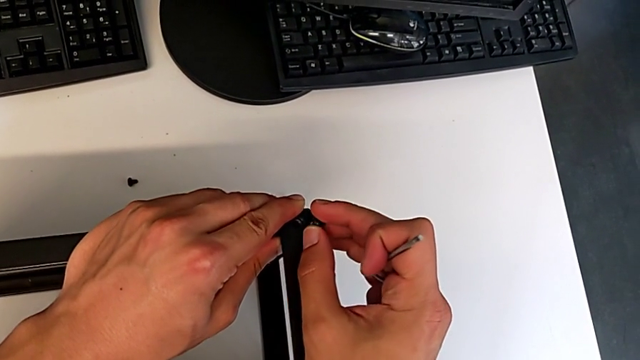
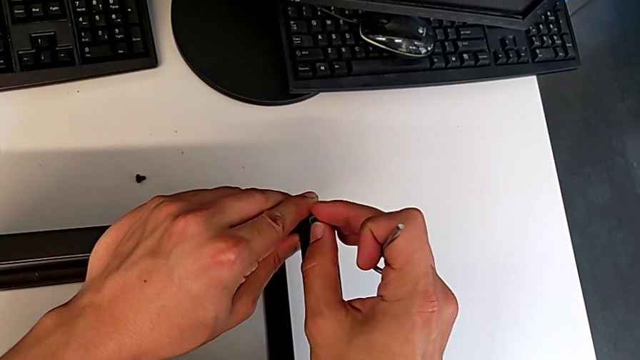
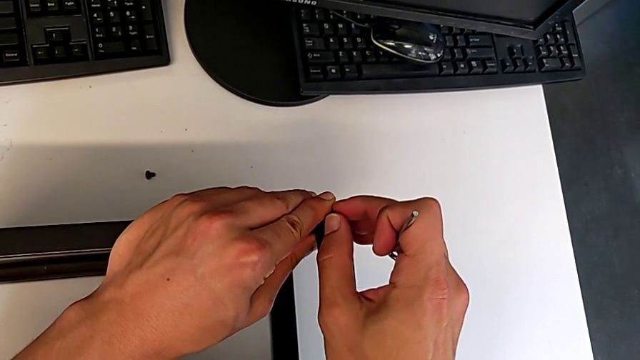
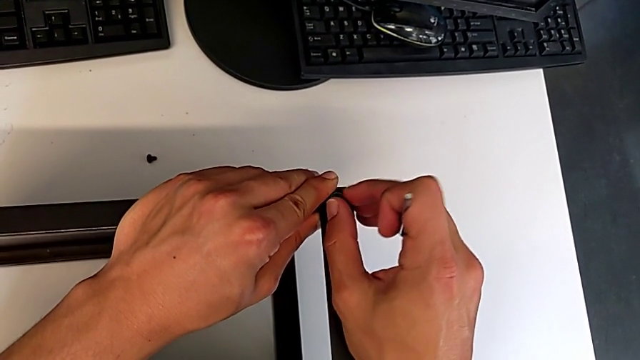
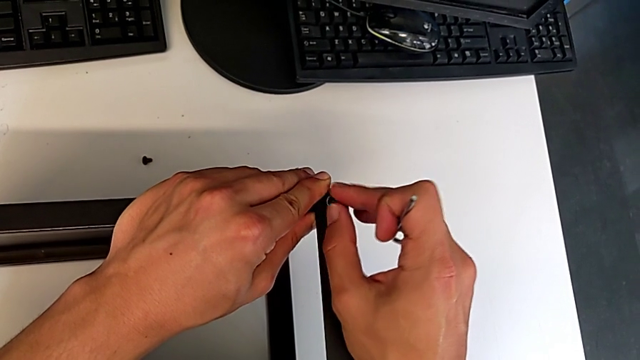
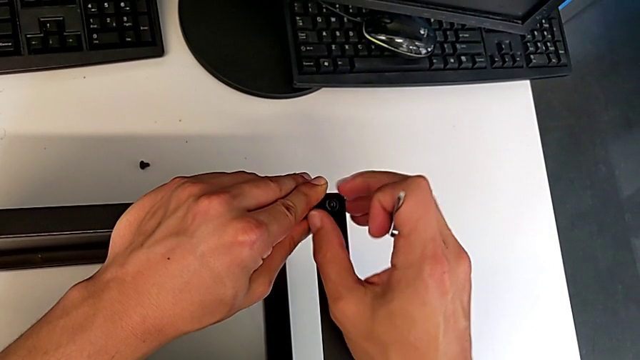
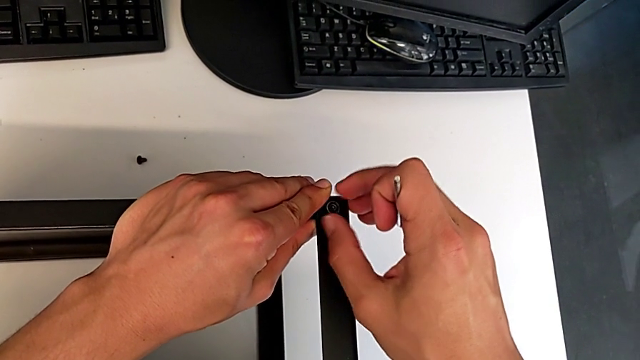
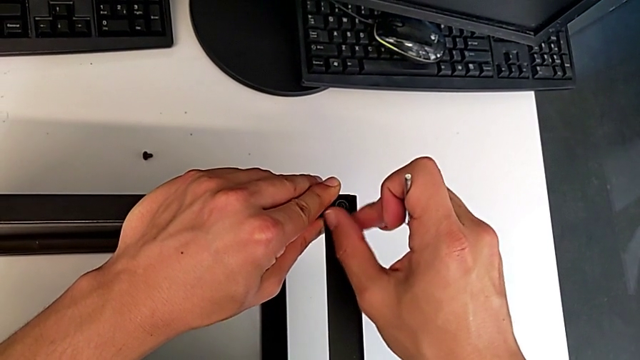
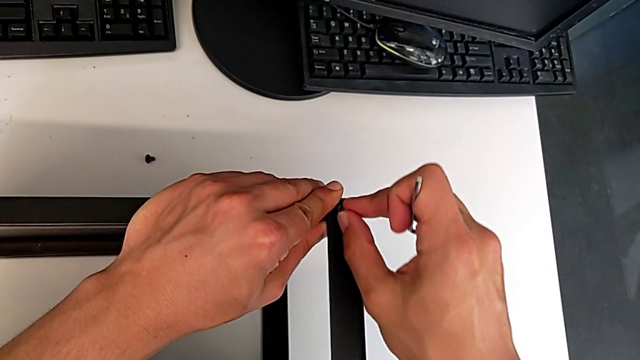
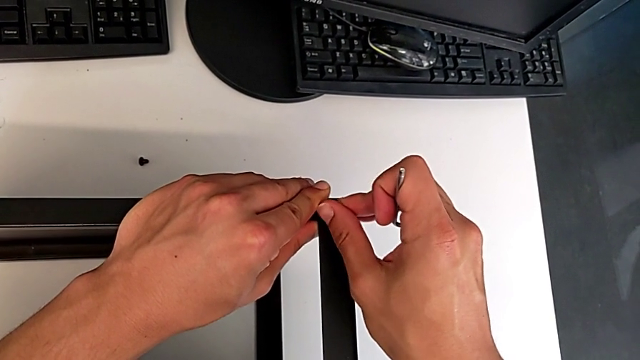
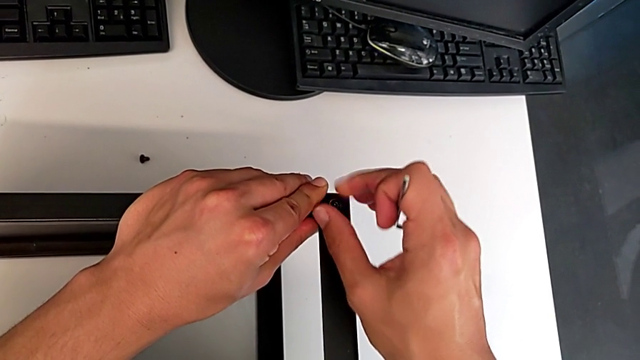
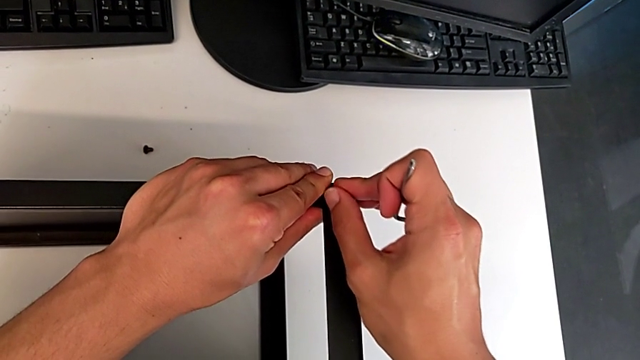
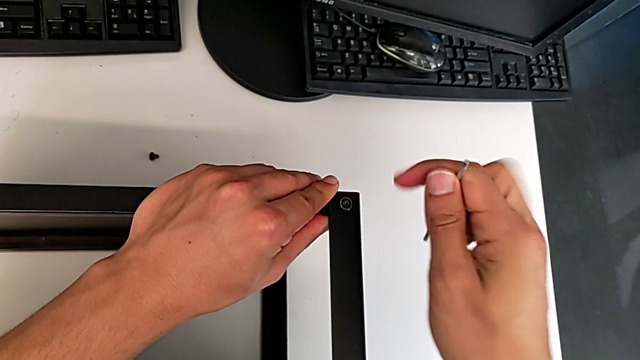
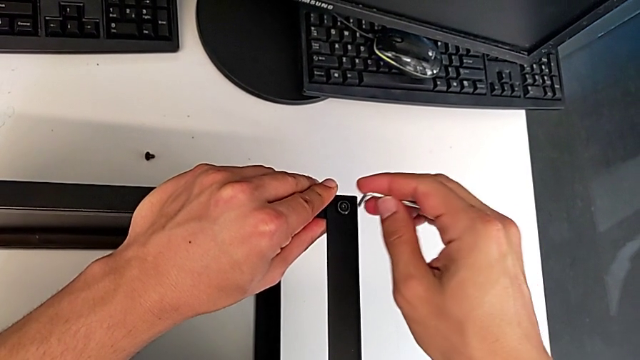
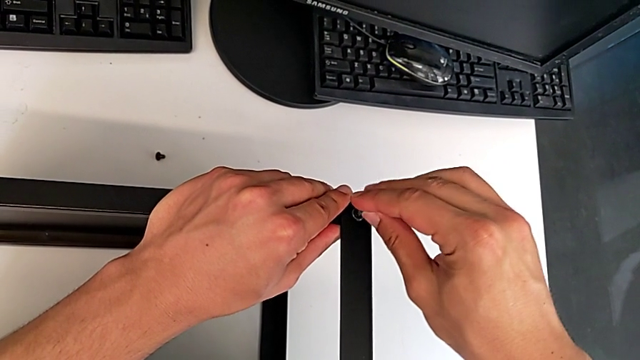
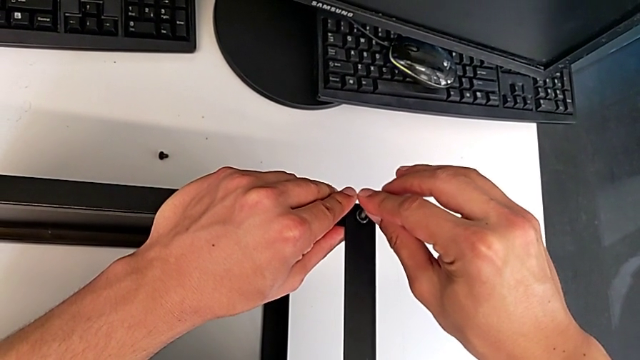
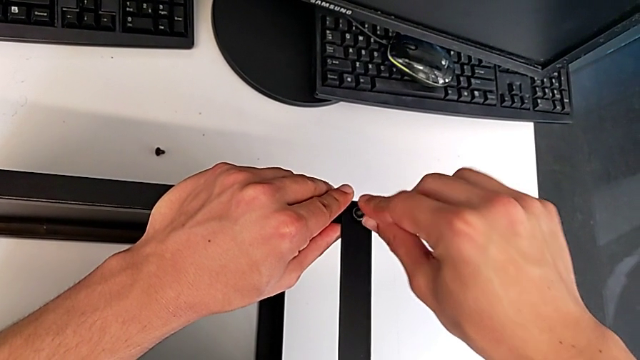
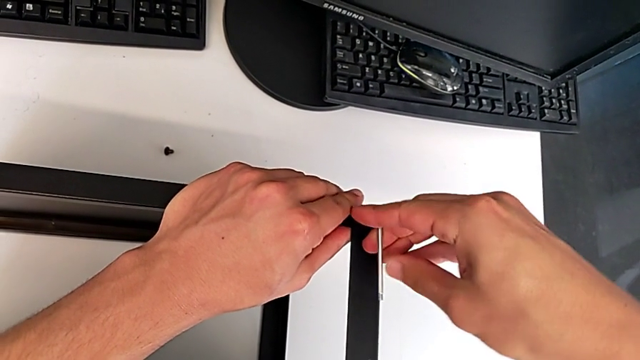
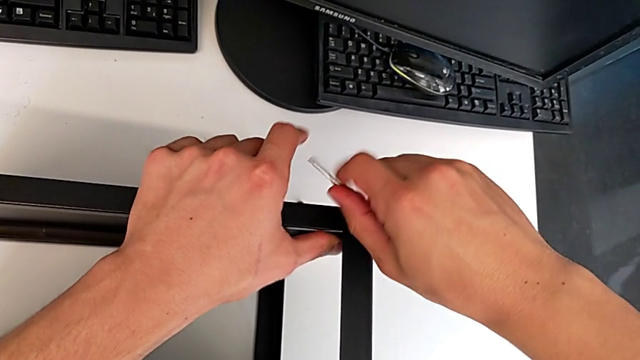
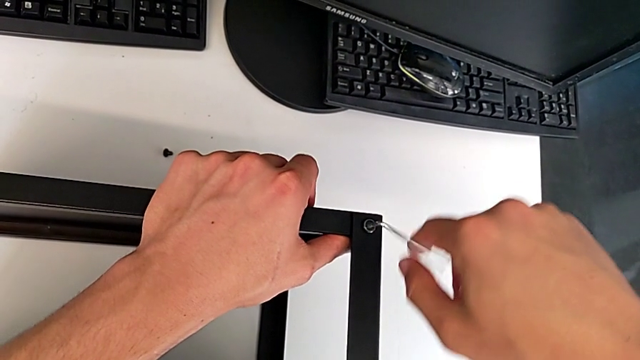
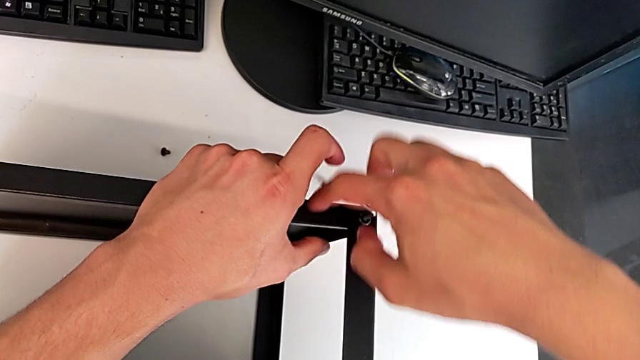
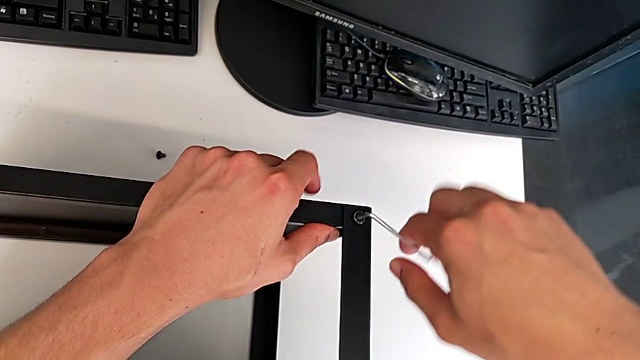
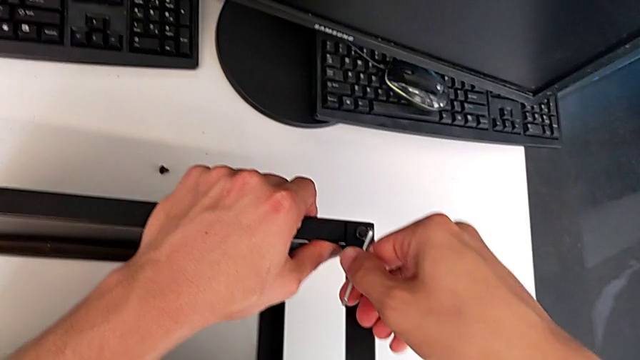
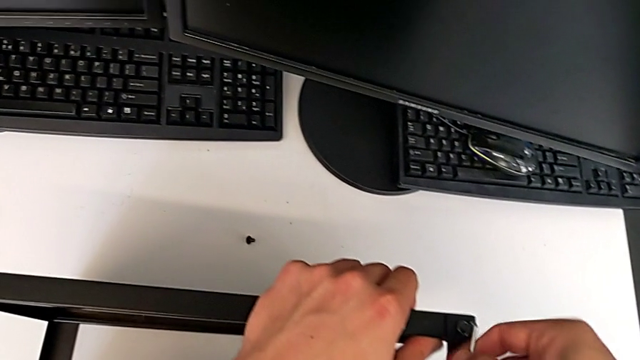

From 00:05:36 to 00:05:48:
The camera wearer is assembling the top table to the first leg. They screw the hex socket head twice.

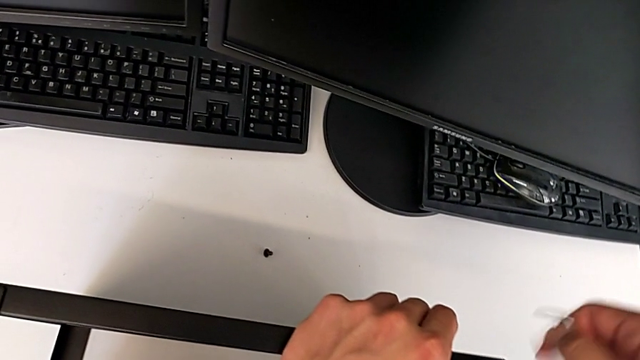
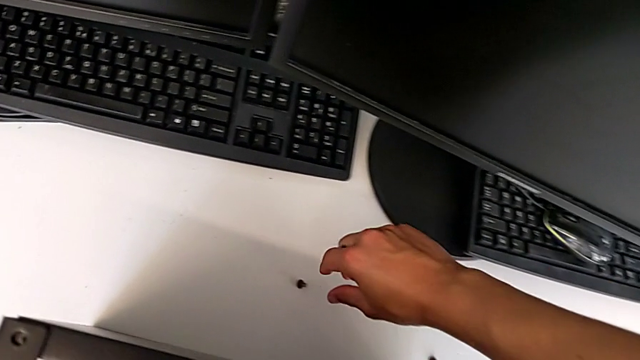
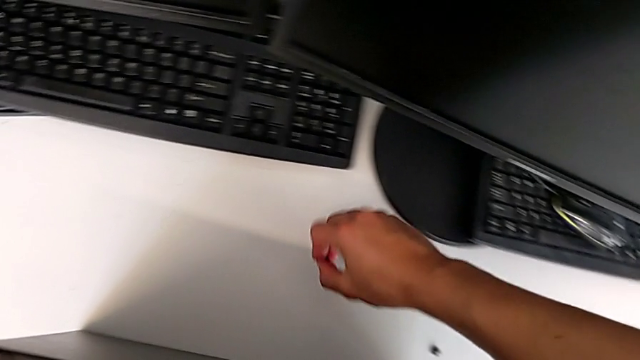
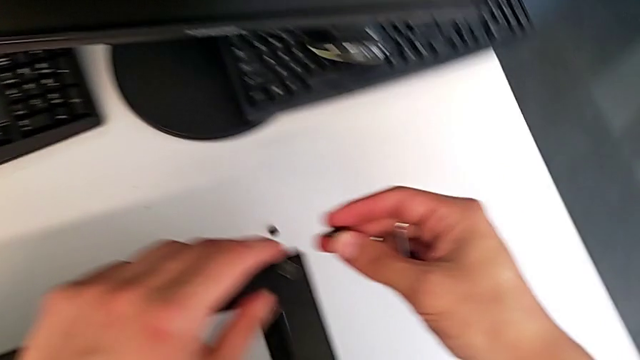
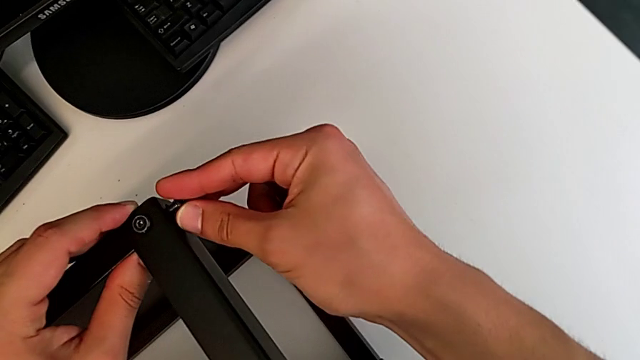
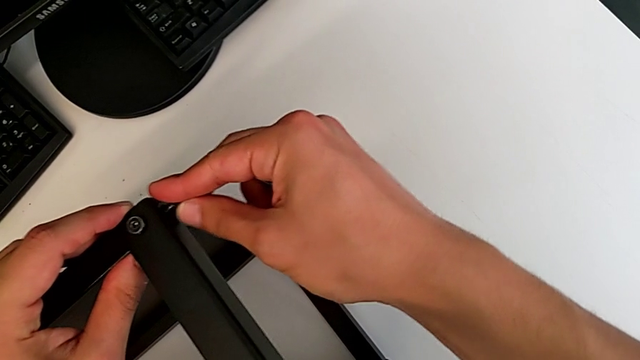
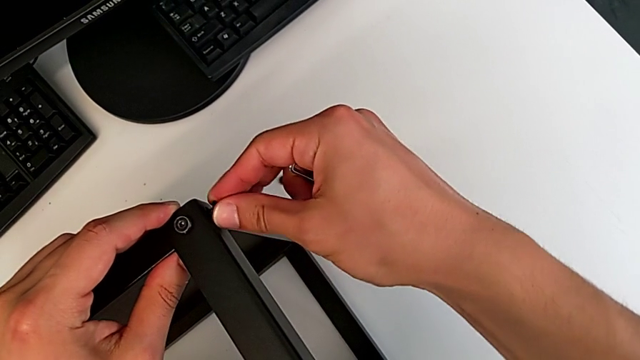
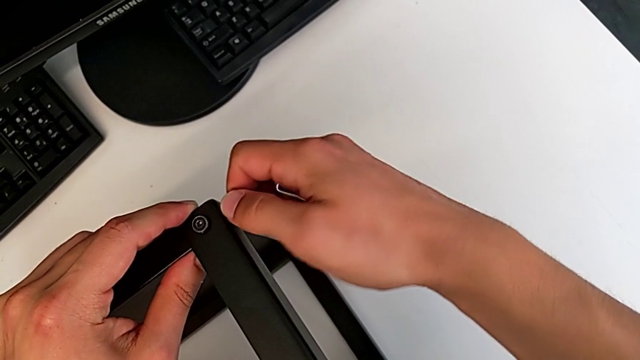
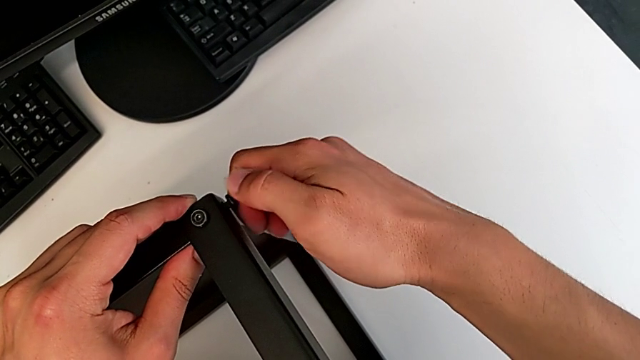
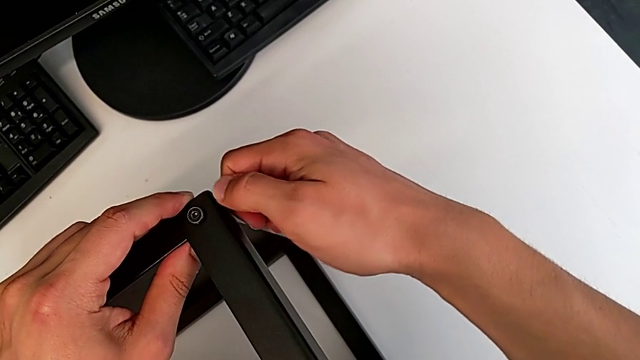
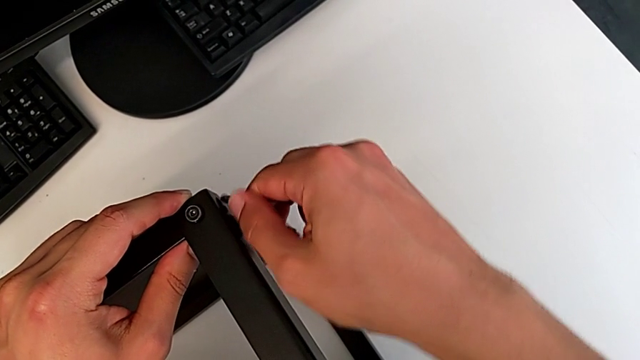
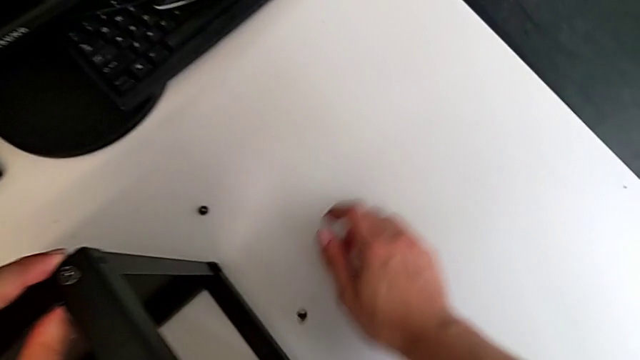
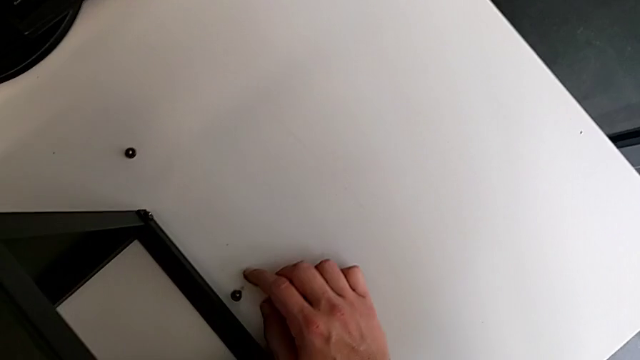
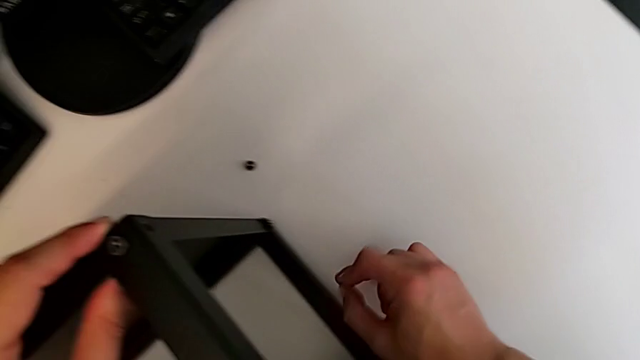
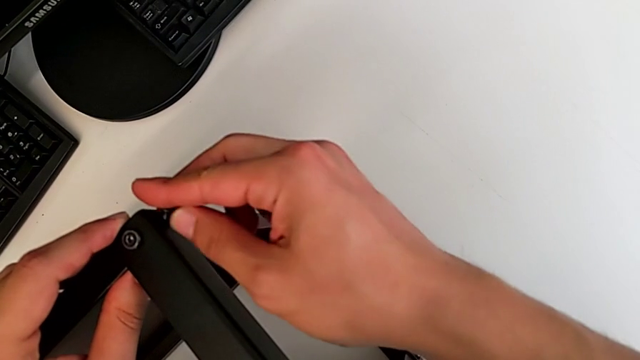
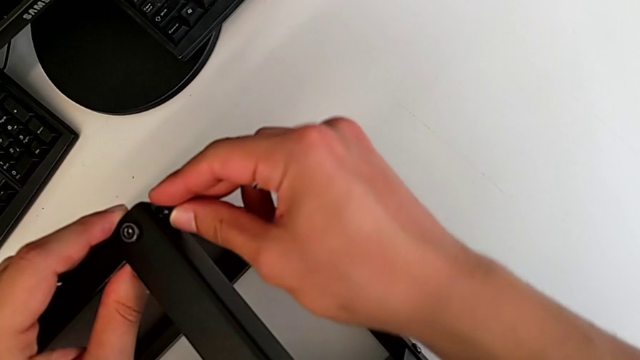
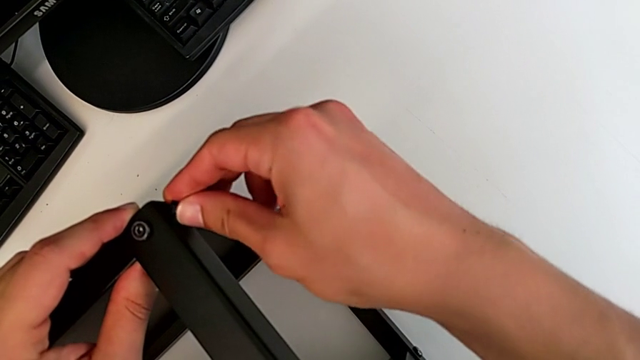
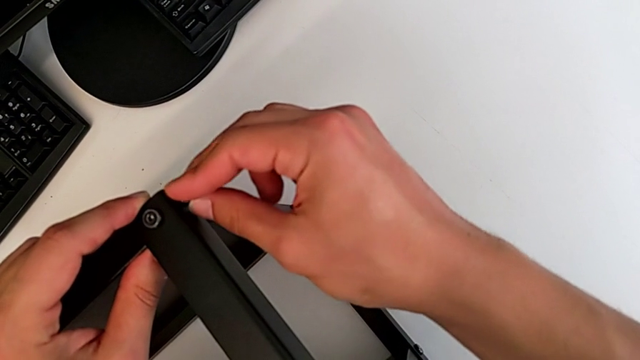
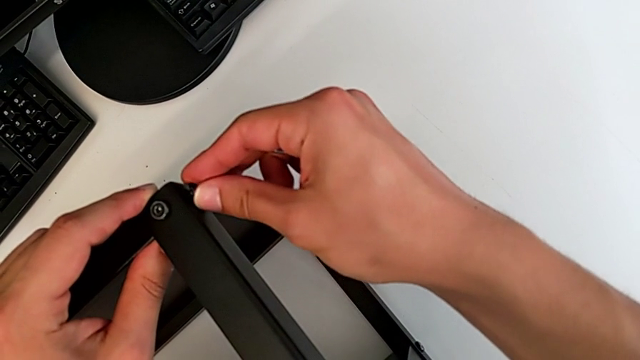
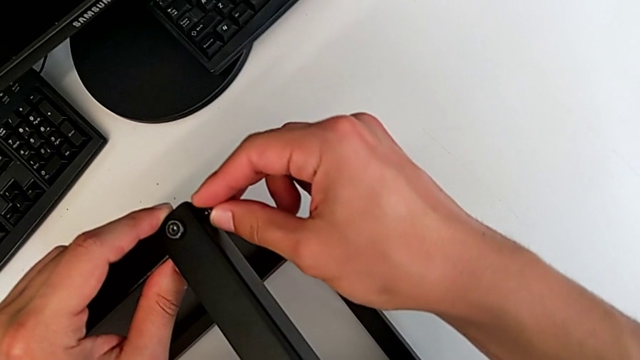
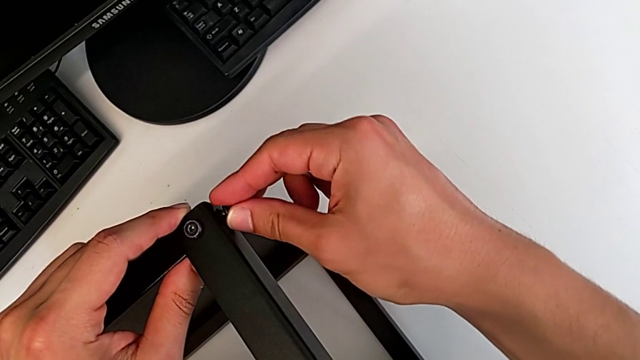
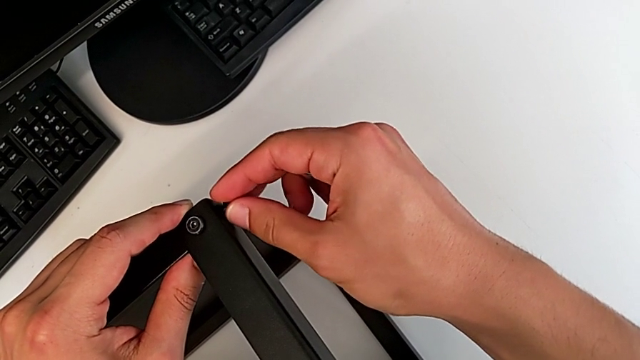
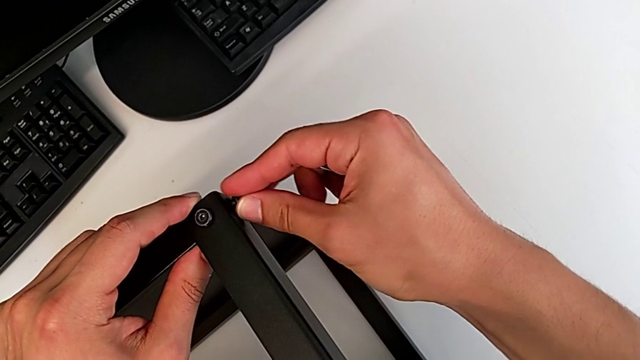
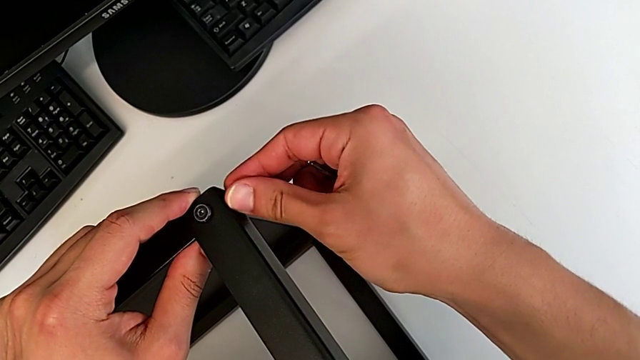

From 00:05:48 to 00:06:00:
The camera wearer is assembling the top table to the first leg. They grab the second hex socket head and begin to insert it.
